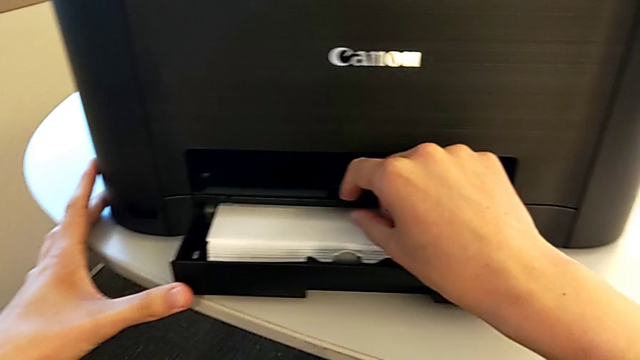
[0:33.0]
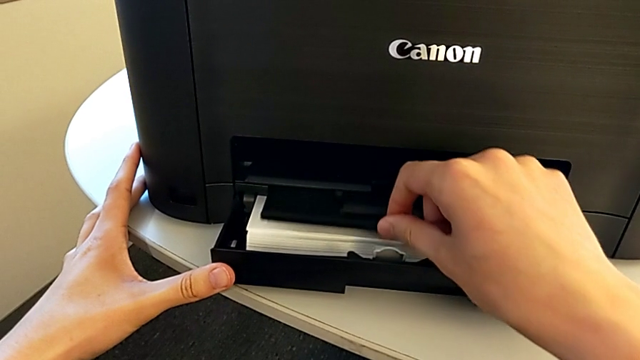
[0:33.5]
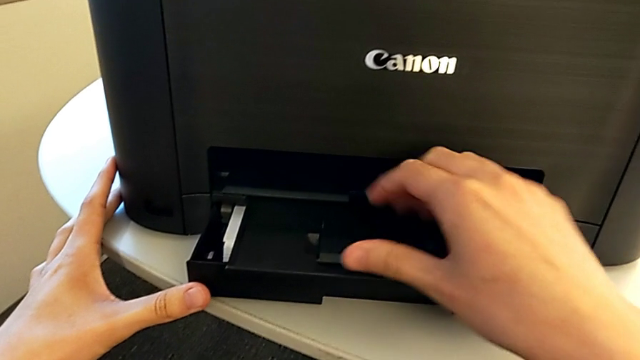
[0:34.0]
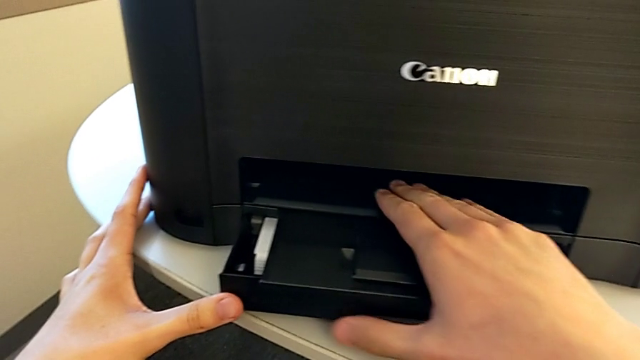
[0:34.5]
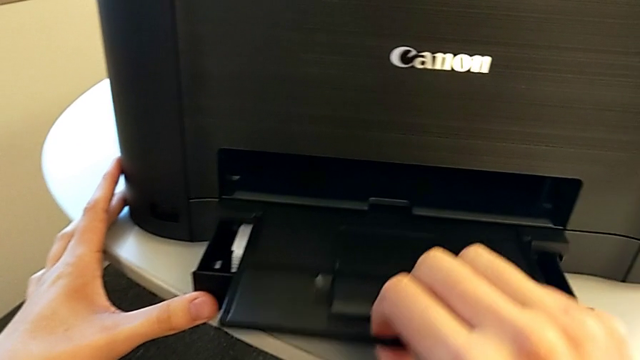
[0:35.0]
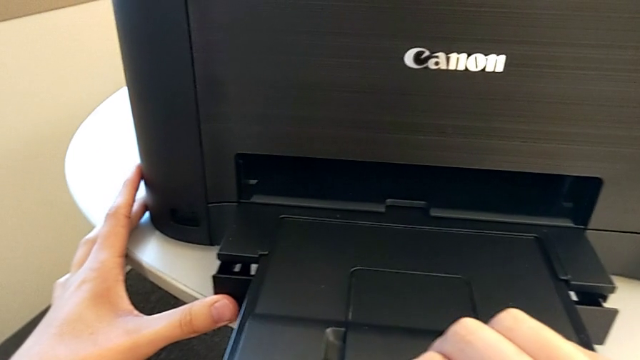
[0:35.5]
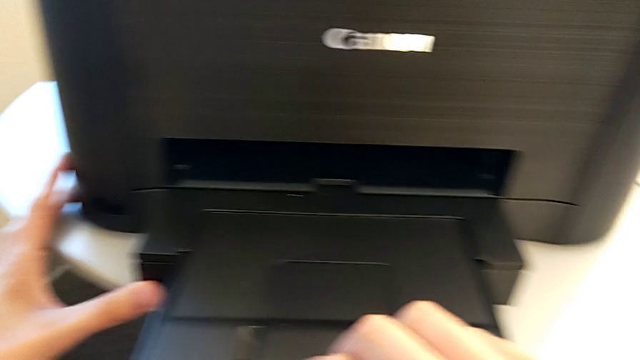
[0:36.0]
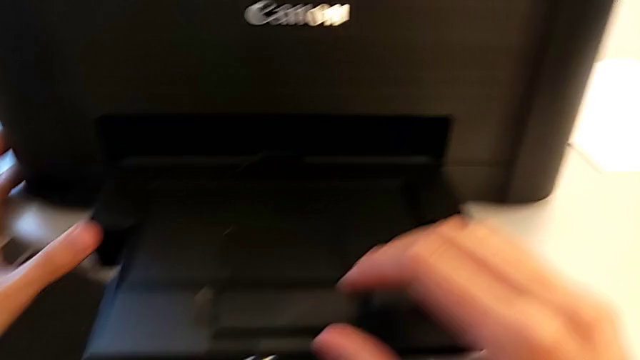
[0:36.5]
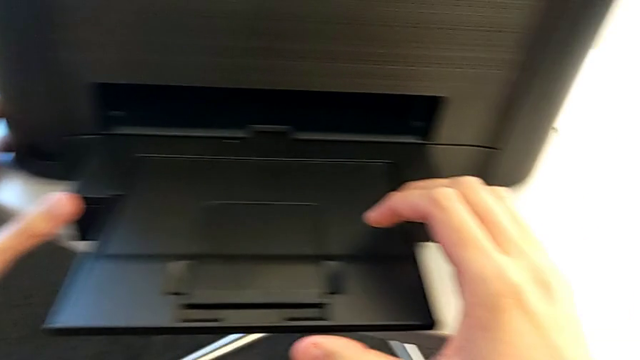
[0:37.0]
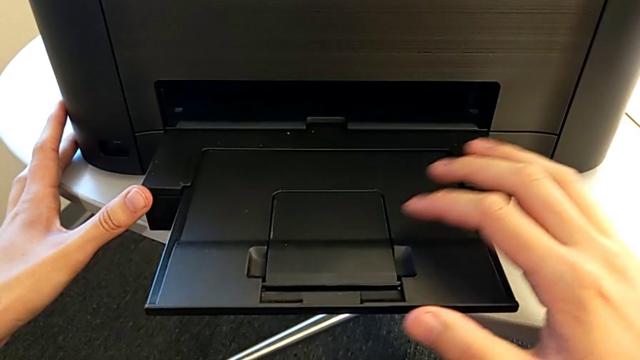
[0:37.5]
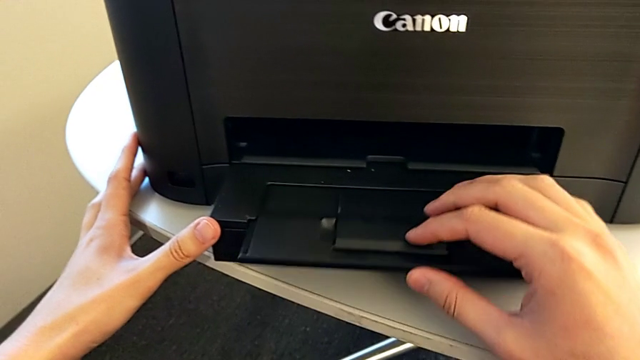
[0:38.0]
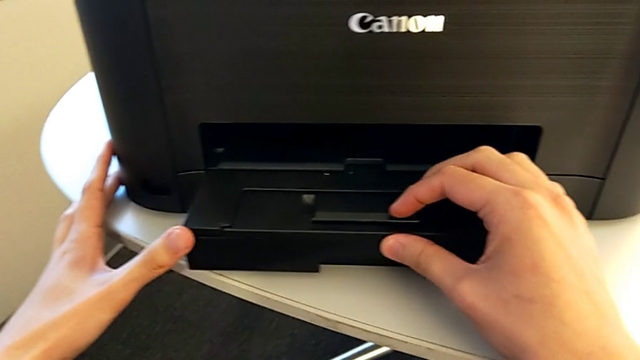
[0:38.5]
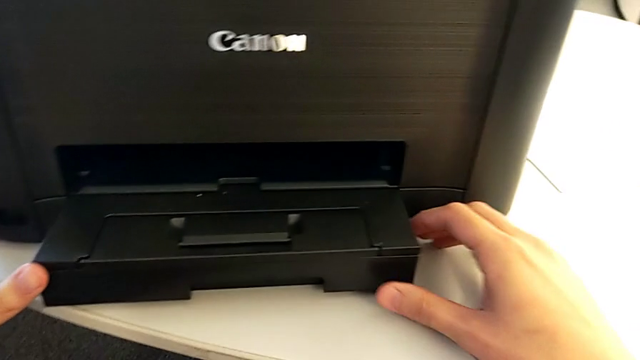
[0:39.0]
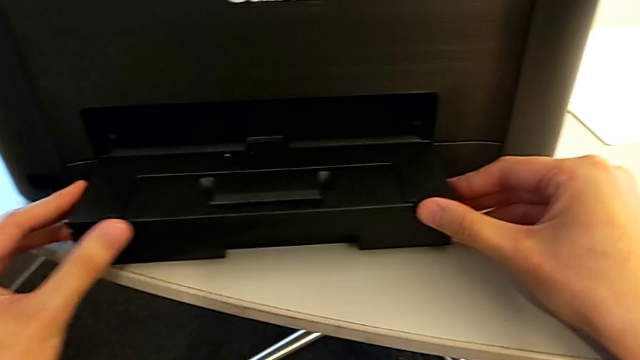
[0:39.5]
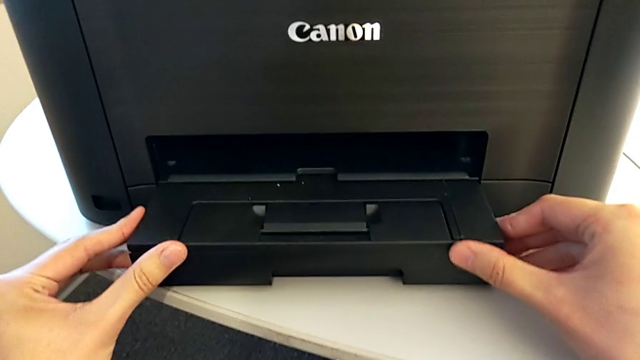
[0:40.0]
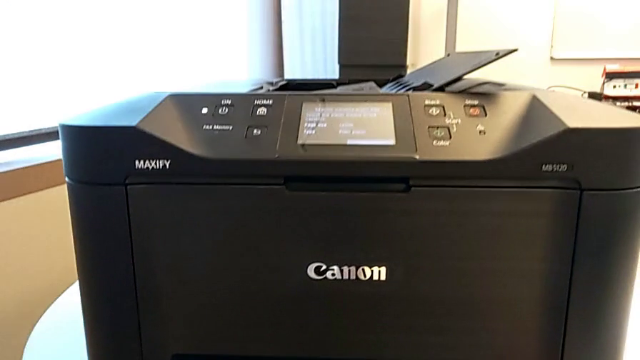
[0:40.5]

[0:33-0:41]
The camera wearer is inserting the paper stack into the paper tray of the printer. They pull the paper tray out and pull it in.

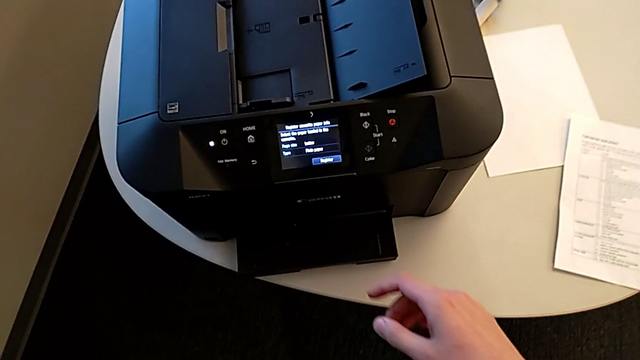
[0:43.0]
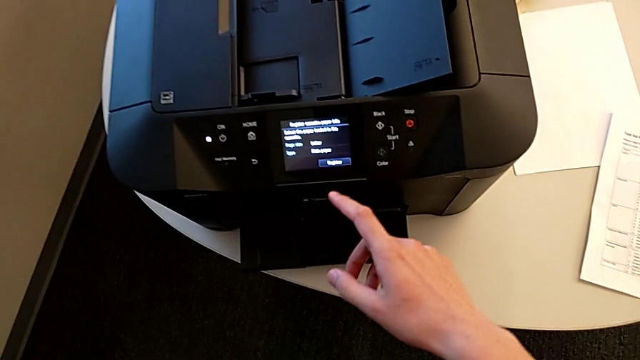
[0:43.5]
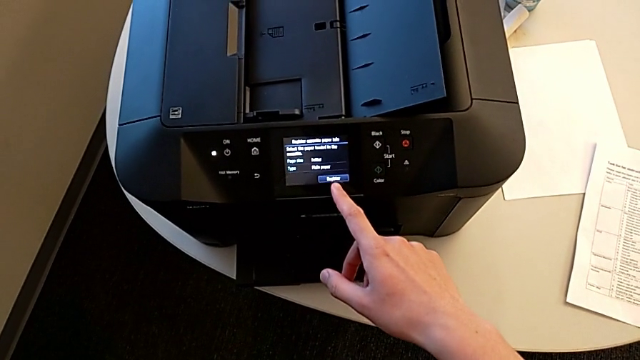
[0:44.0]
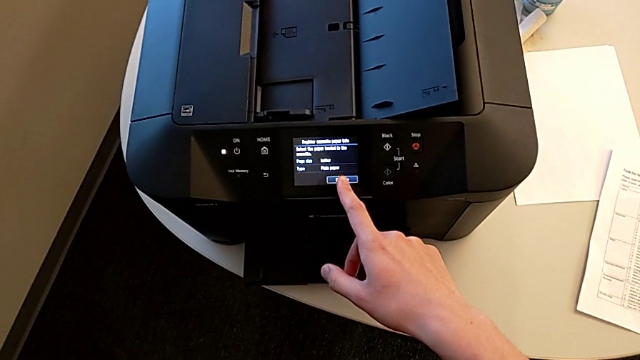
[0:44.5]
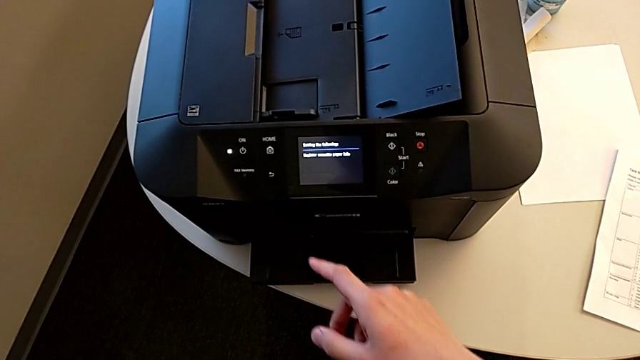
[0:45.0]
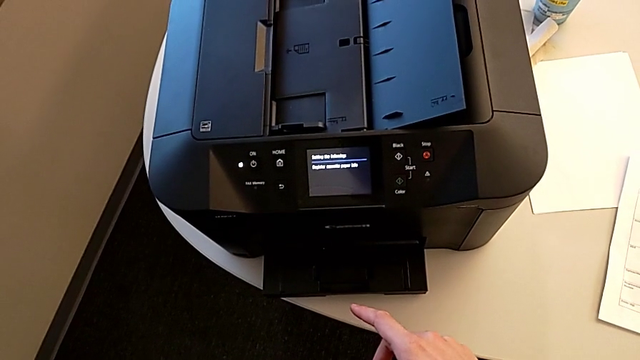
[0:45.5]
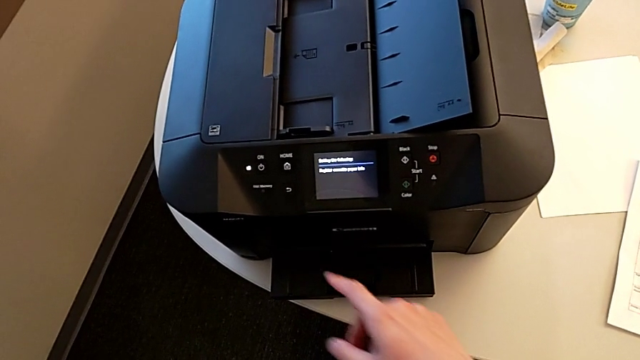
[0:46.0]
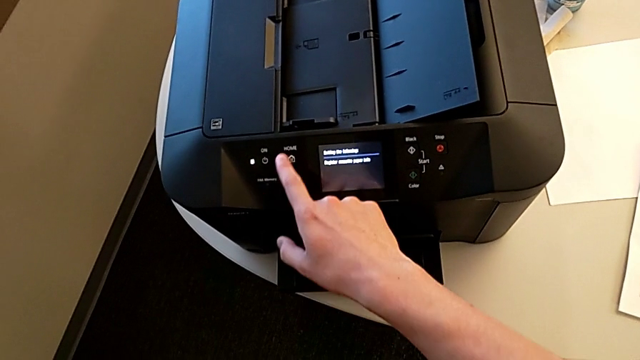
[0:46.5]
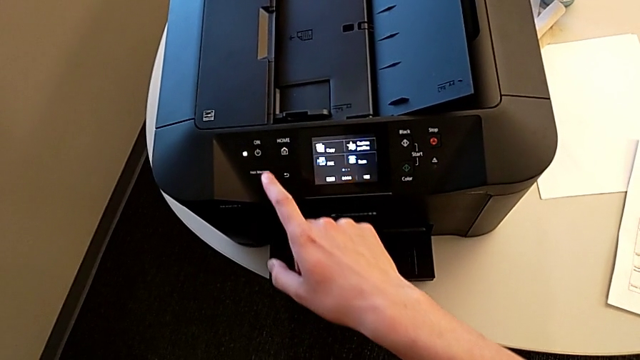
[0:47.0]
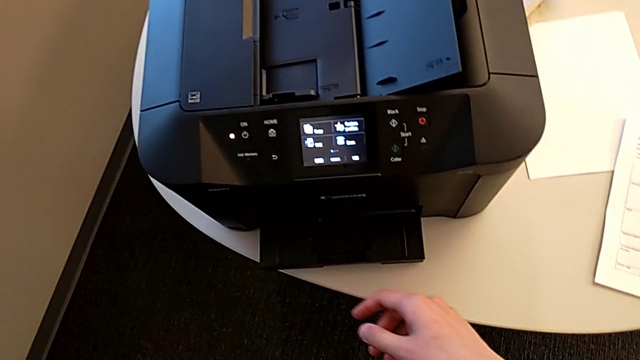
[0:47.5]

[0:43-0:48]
The camera wearer presses the button. They press the button three times.

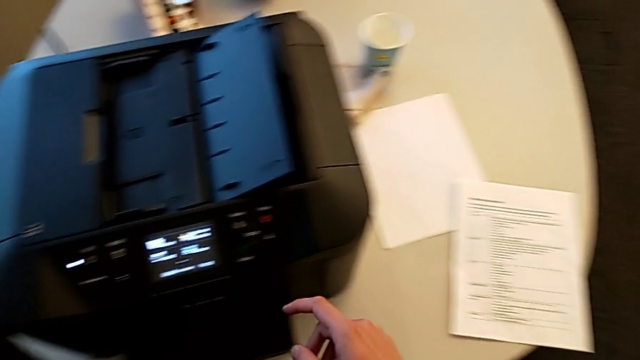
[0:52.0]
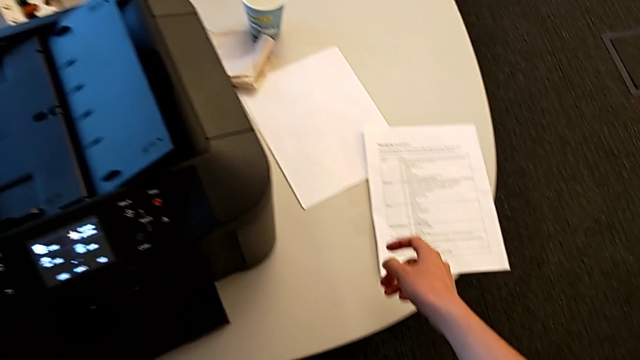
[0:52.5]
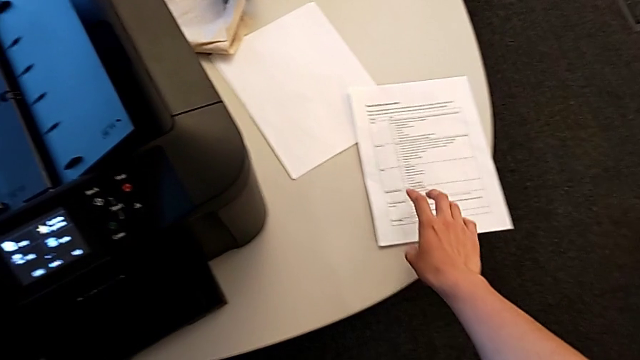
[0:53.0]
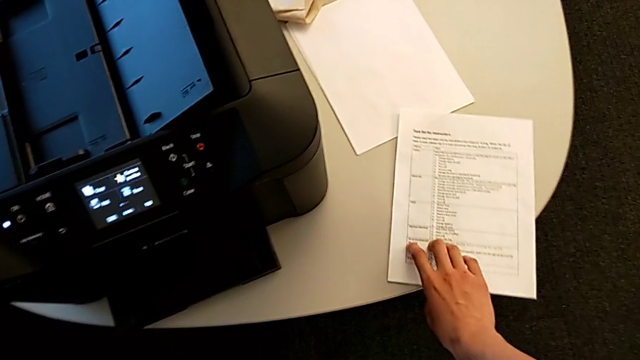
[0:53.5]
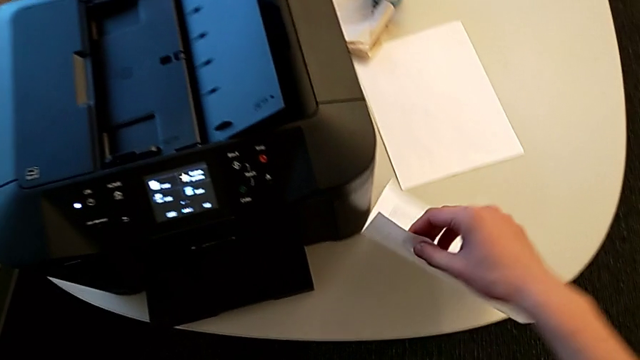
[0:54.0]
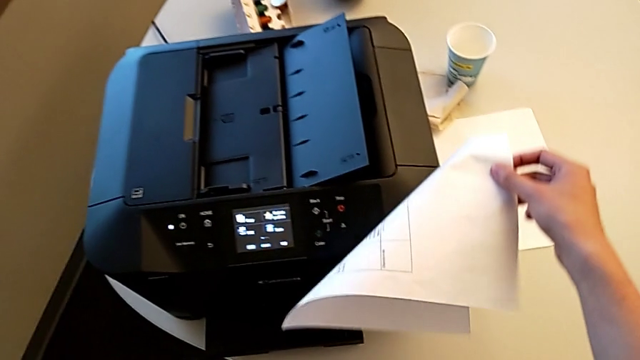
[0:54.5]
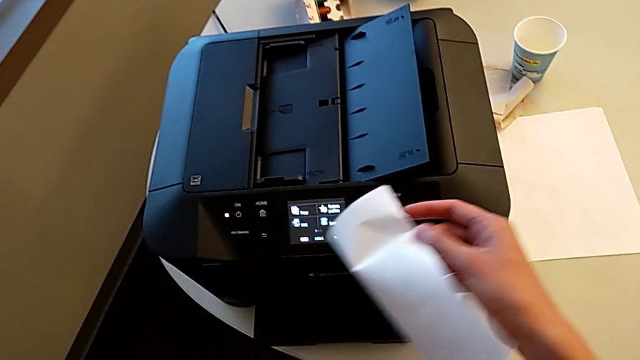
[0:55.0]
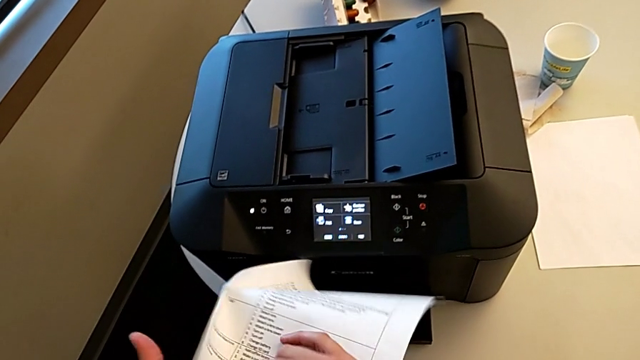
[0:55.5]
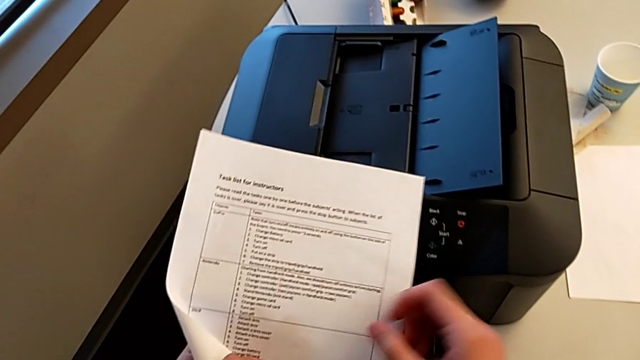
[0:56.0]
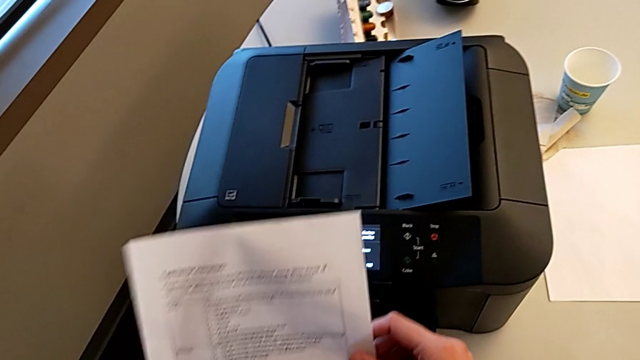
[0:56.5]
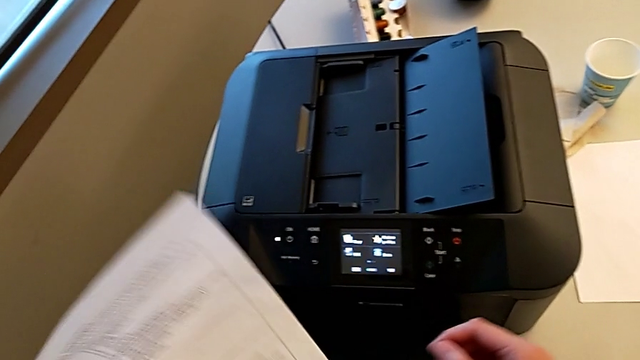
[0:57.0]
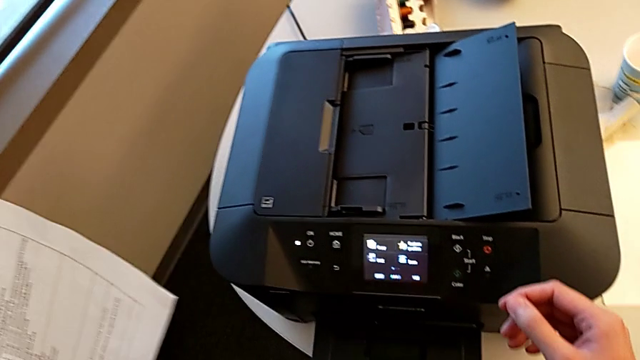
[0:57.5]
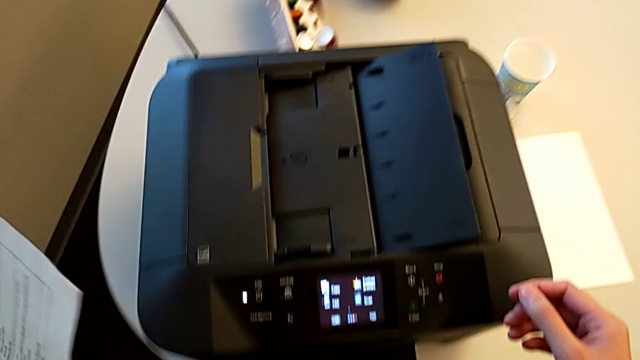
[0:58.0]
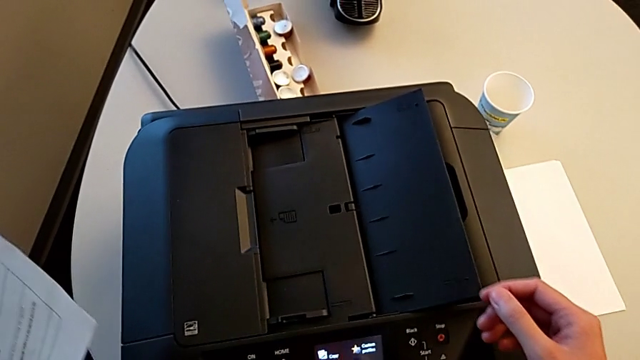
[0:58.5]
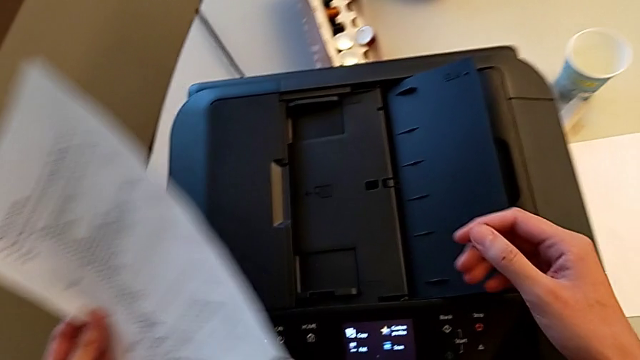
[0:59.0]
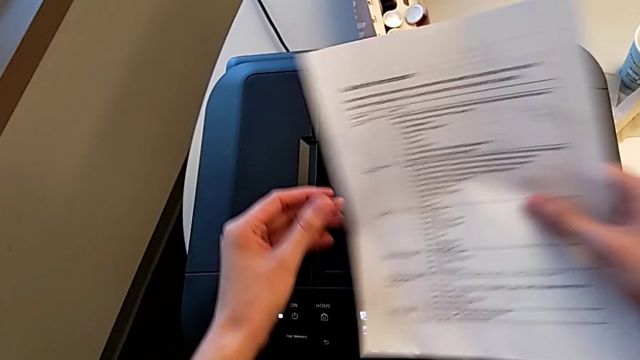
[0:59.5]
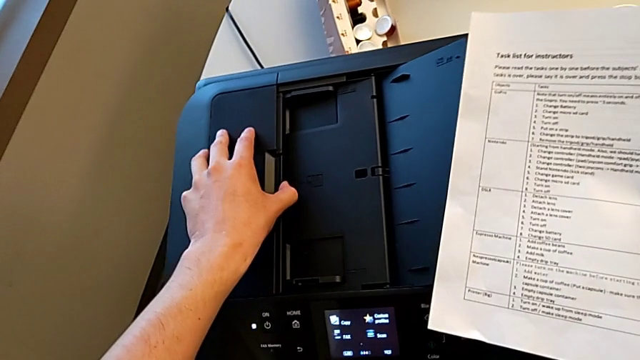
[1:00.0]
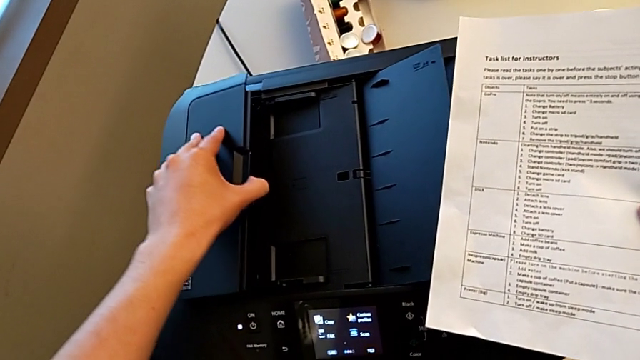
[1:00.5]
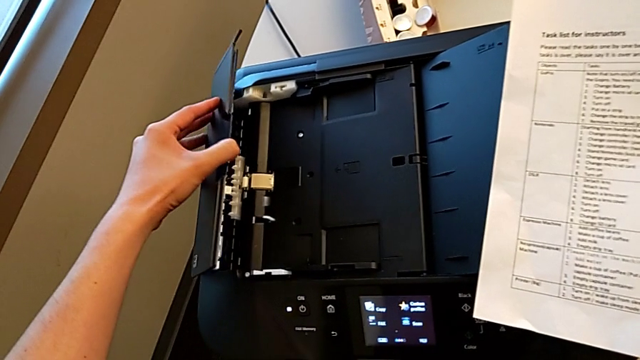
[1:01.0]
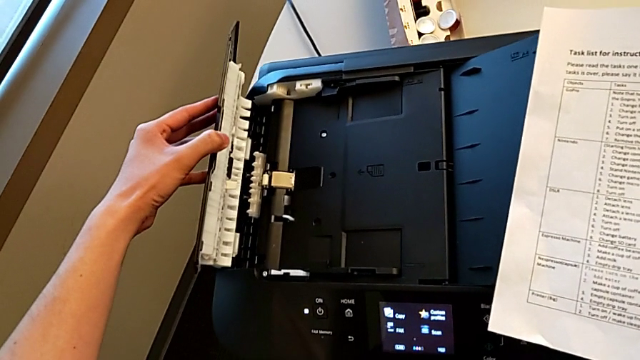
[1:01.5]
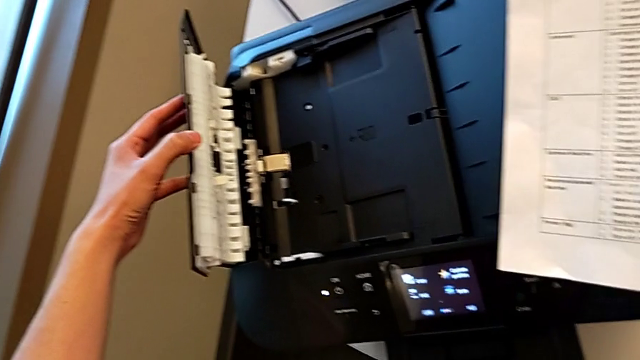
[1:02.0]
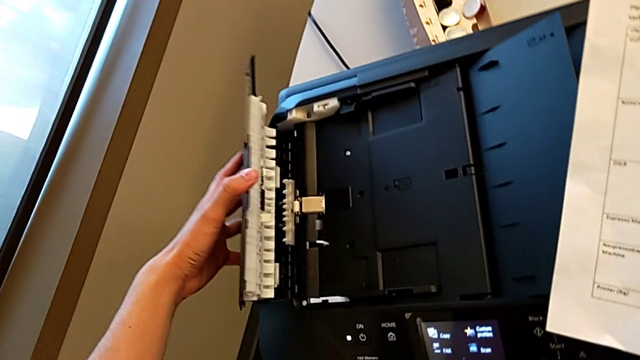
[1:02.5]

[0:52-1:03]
The camera wearer is adding the test page to the printer's tray. They grab the paper stack and wrongly open the paper tray.
